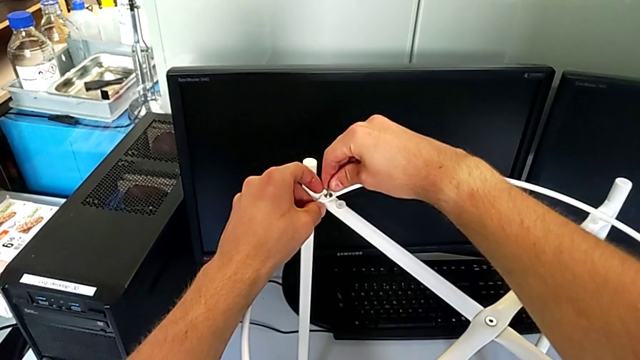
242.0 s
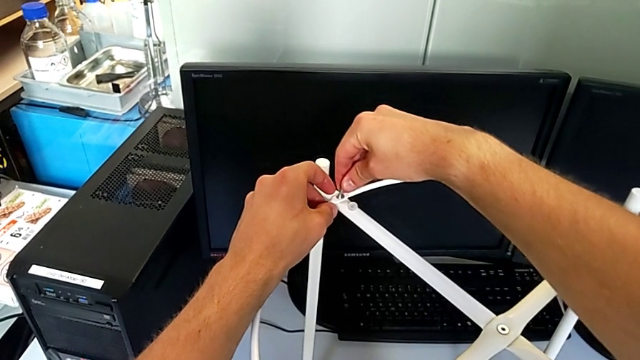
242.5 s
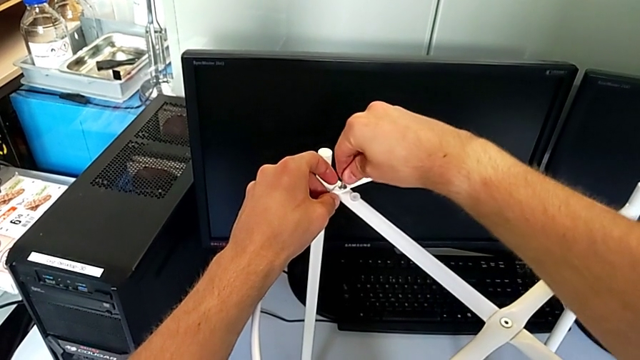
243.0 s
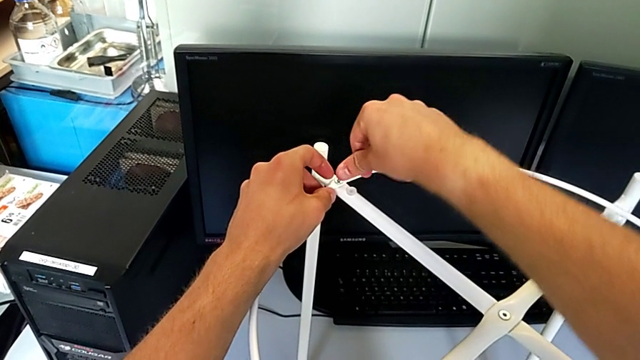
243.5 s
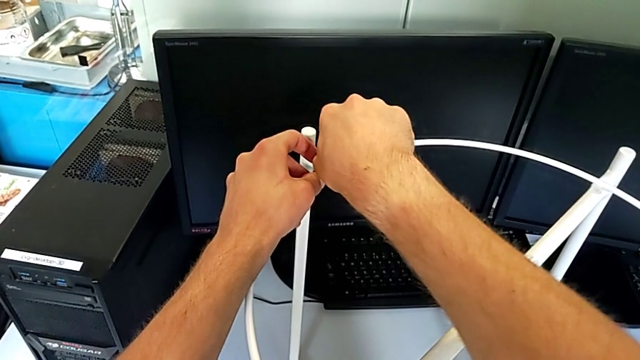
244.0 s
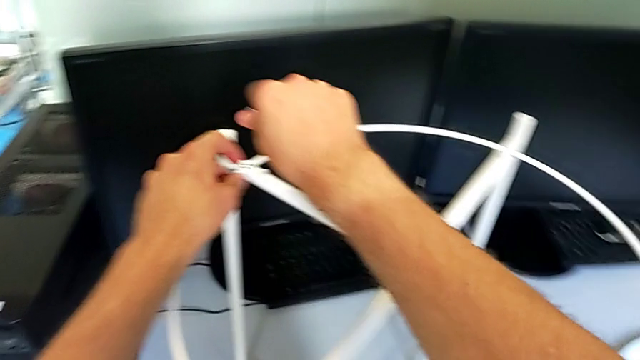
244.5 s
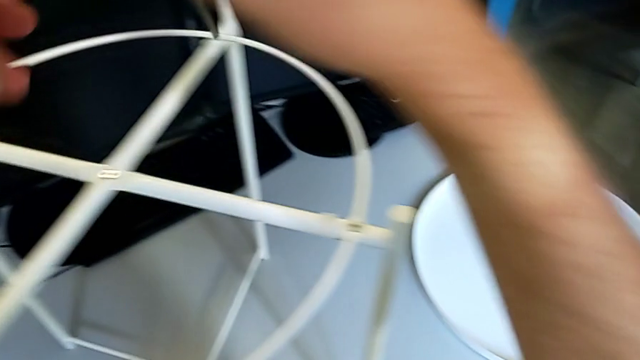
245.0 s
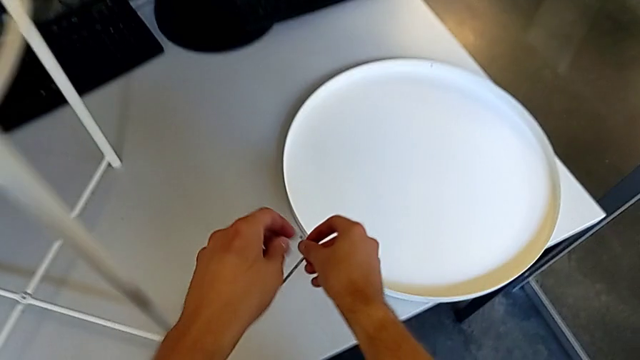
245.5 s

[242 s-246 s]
The camera wearer is assembling the circle. They screw the hex socket head, withdraw the Allen wrench and place it.

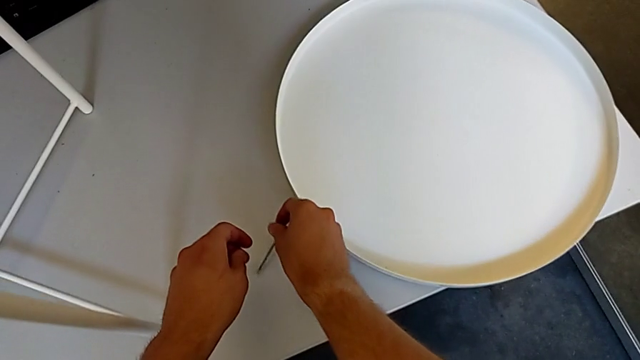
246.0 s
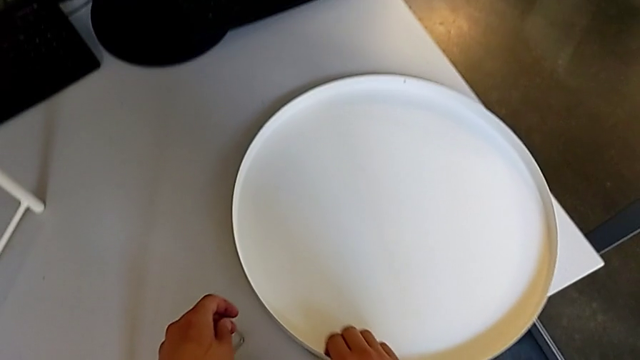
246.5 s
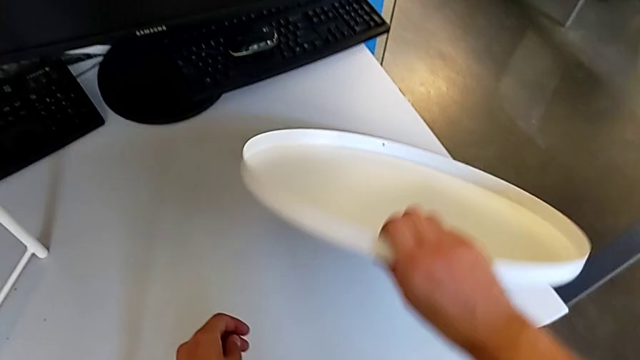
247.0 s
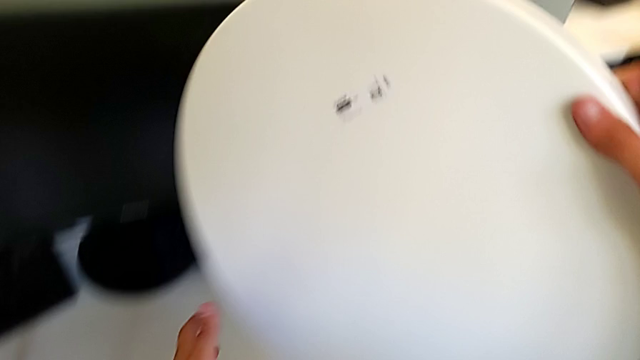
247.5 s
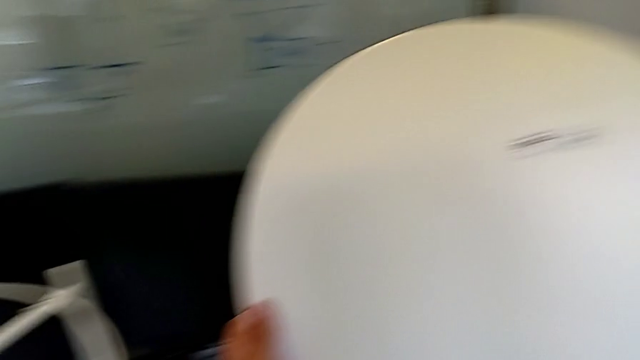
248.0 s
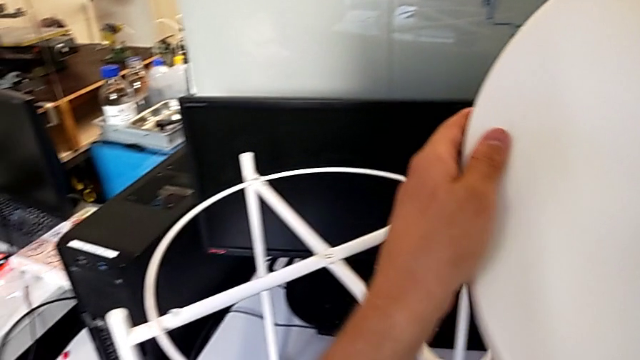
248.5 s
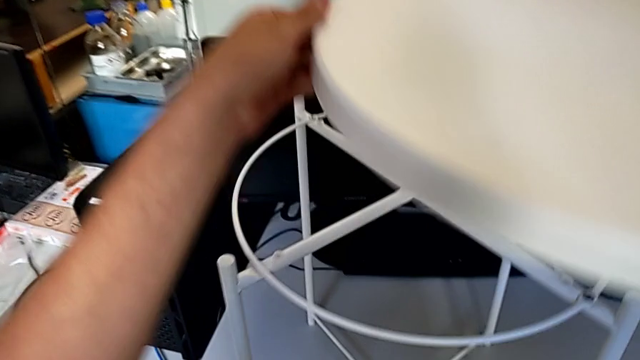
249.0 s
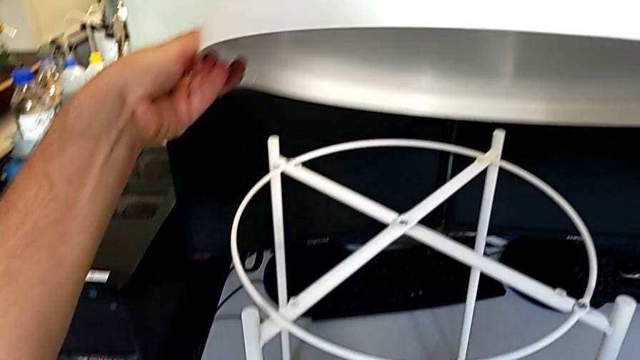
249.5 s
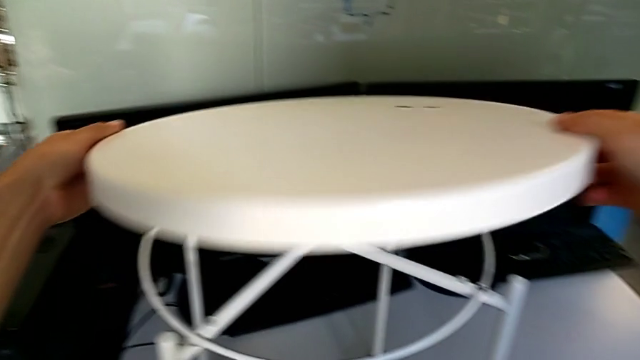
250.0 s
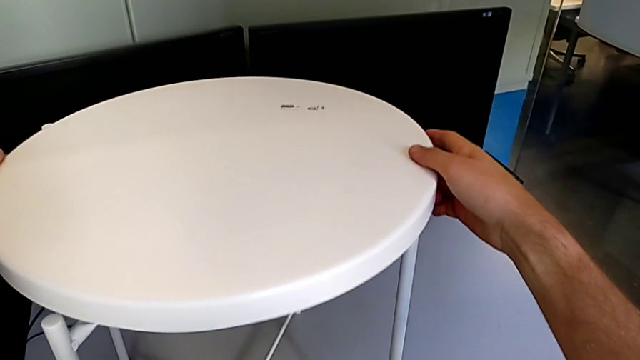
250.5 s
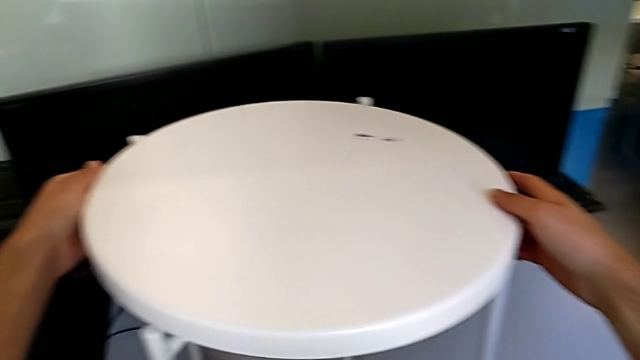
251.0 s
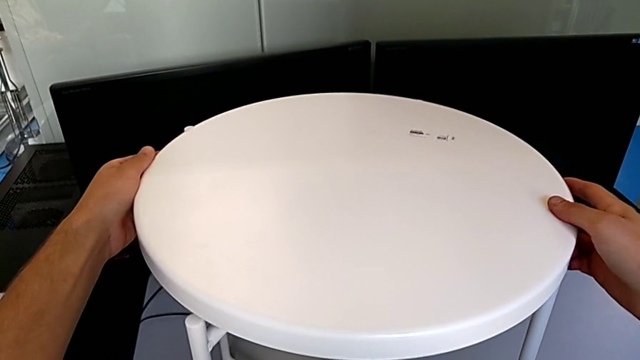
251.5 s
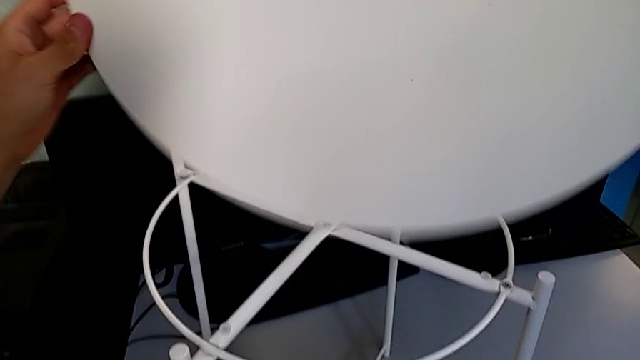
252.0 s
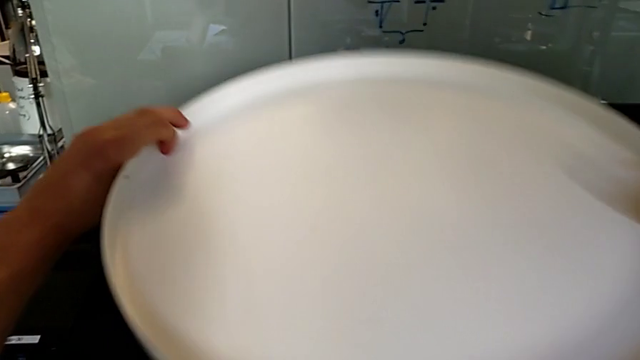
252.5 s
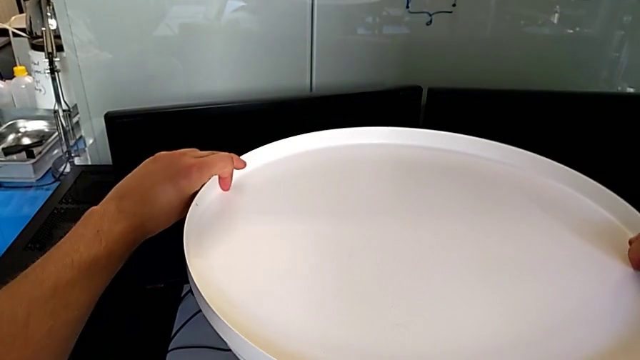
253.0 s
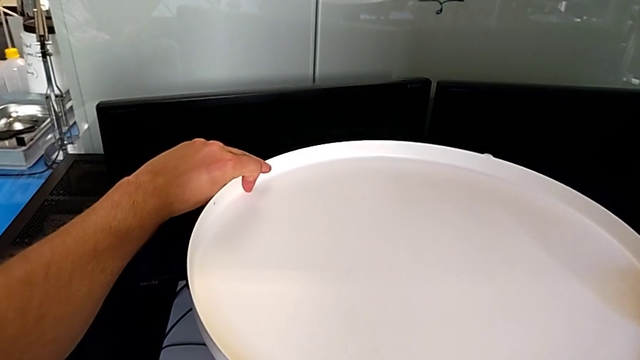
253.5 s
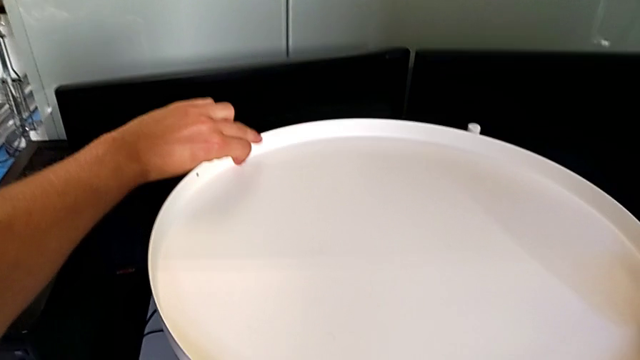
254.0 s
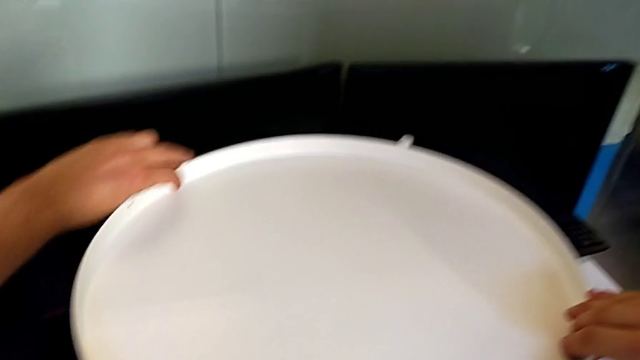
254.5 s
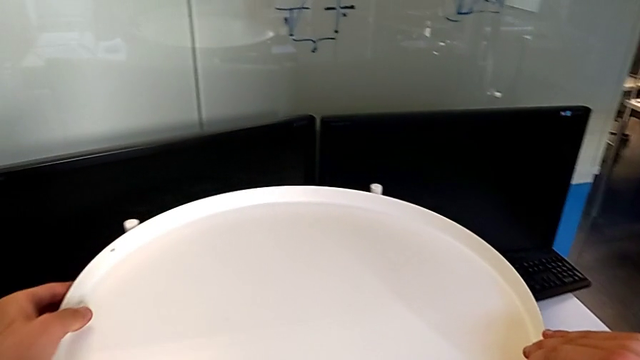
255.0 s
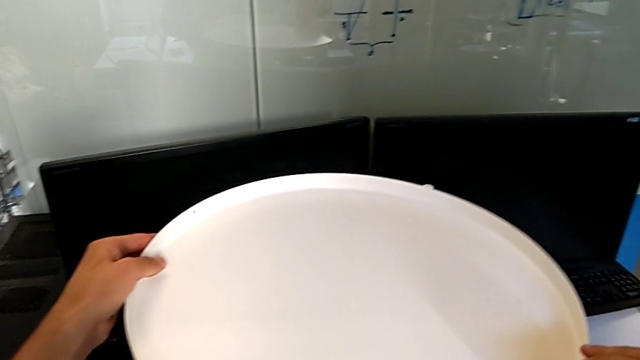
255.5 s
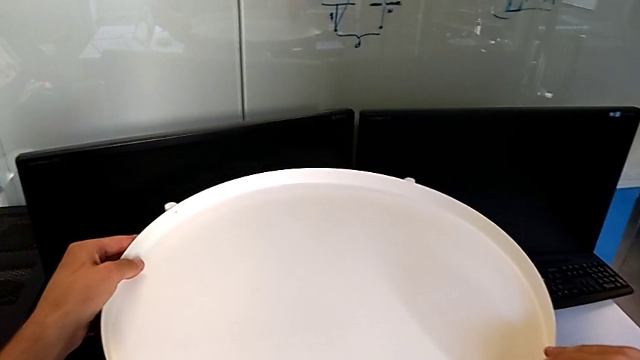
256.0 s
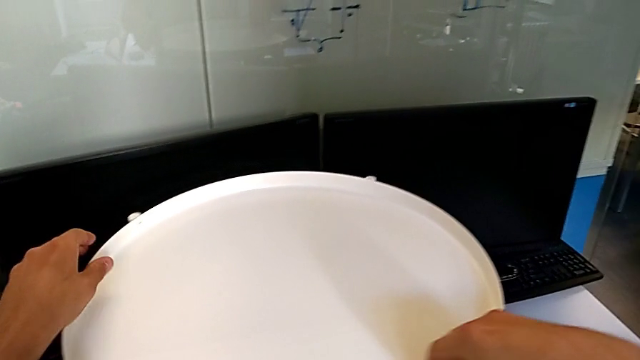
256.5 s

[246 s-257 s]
The camera wearer assembles the tray. They lift the tray, inspect it, wrongly place it, rotate the tray and align it.
